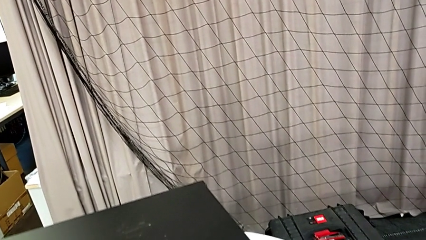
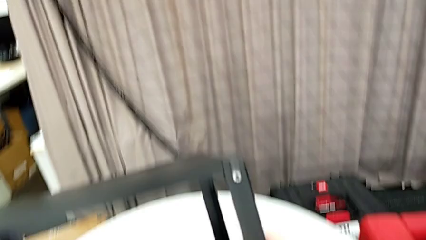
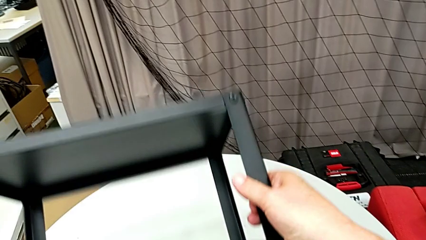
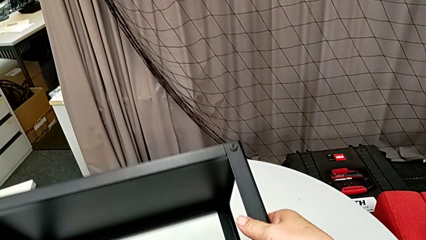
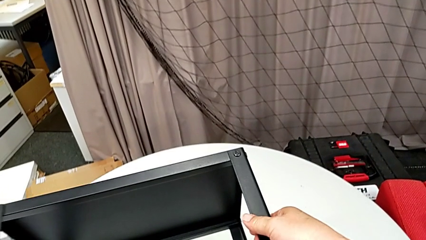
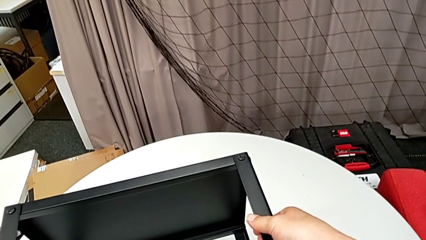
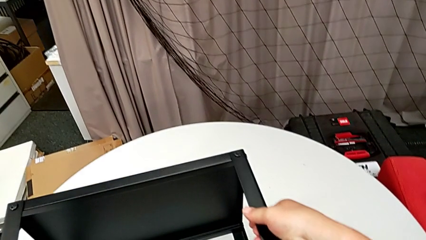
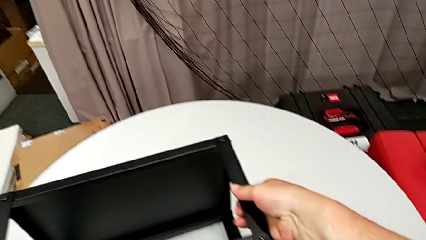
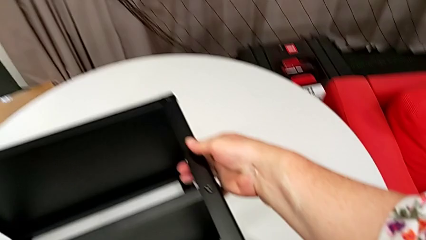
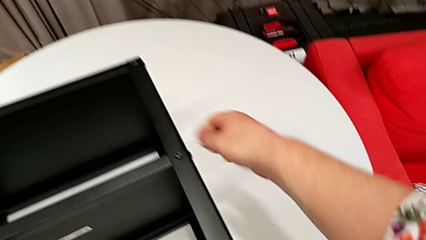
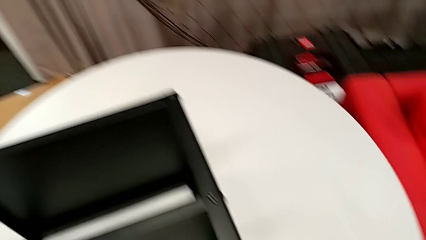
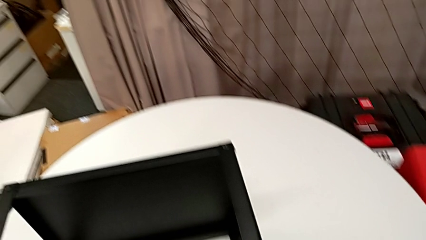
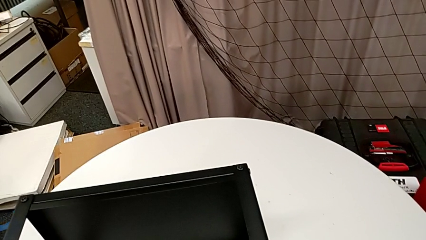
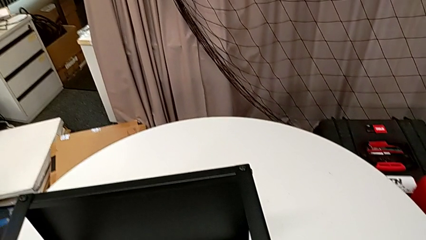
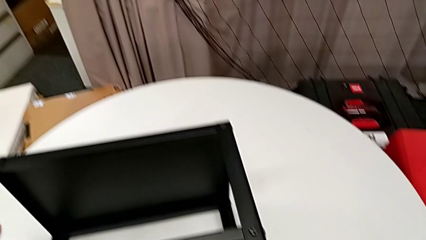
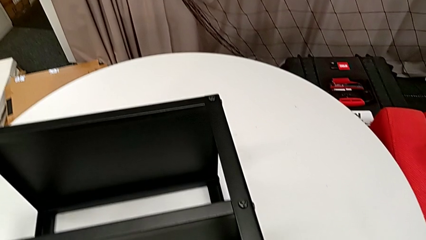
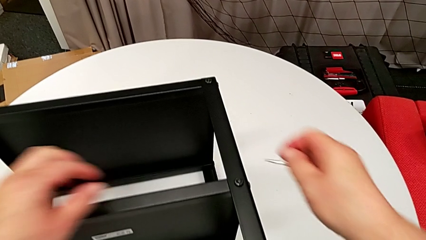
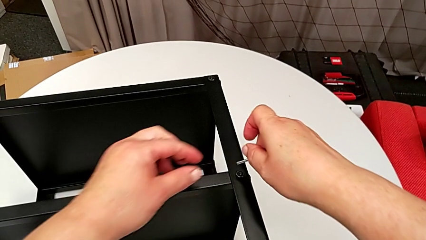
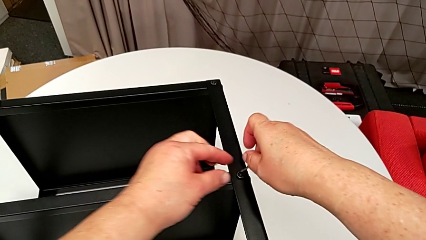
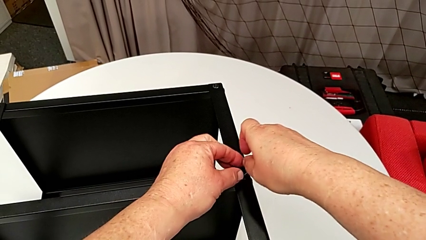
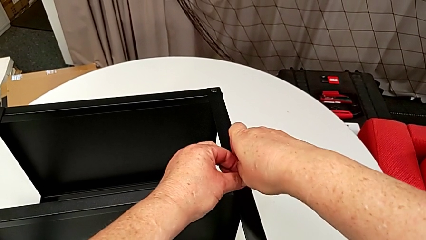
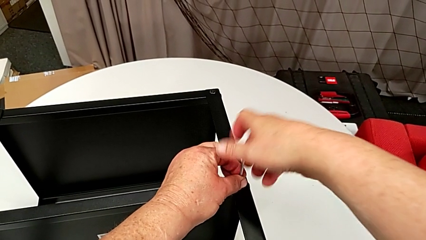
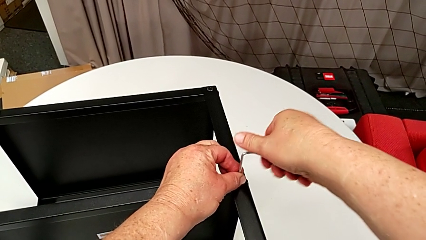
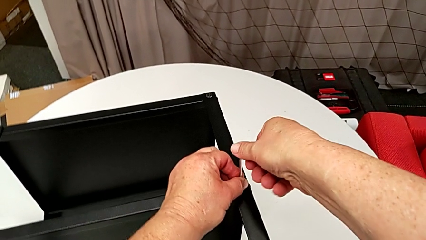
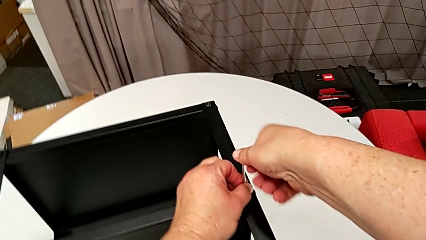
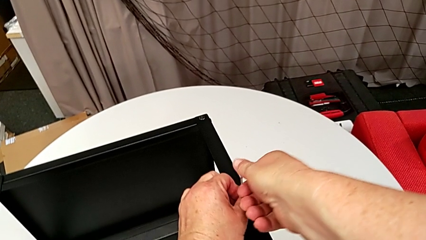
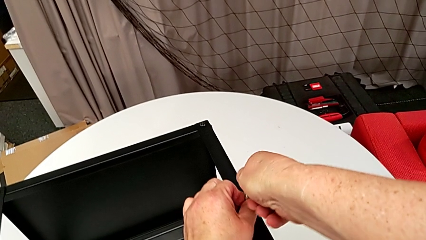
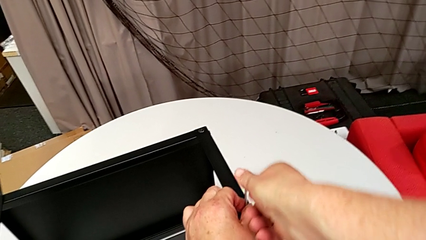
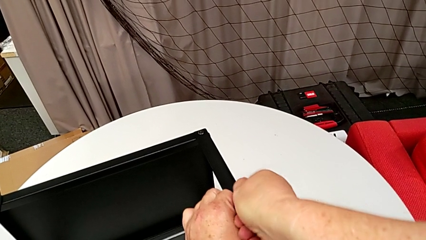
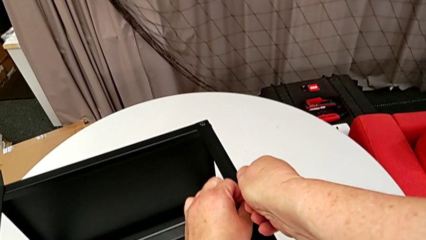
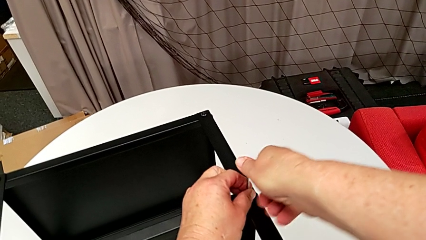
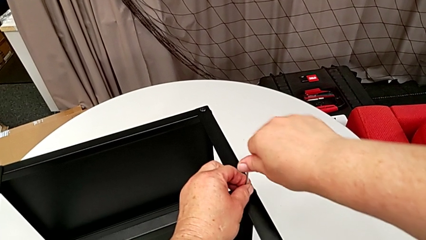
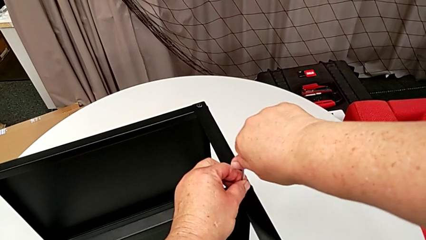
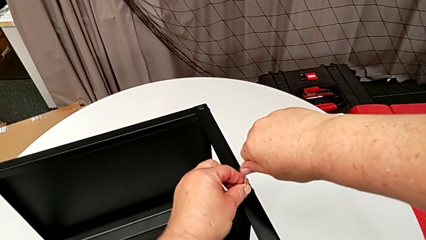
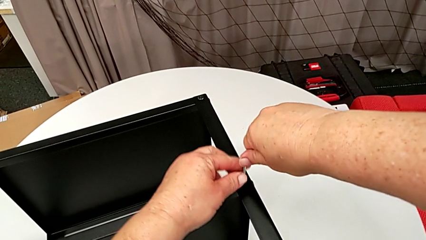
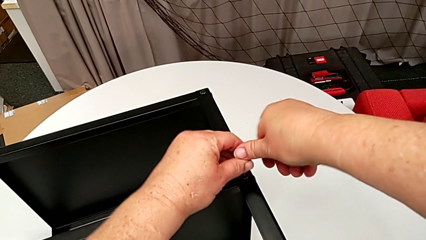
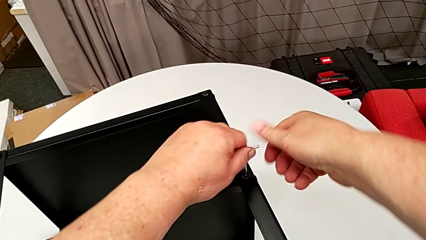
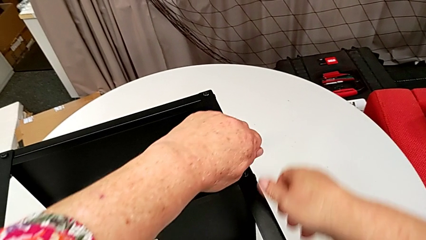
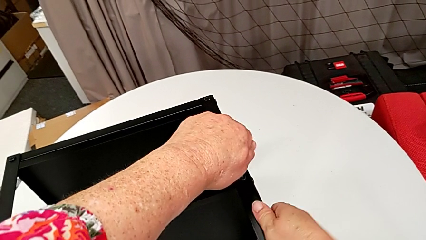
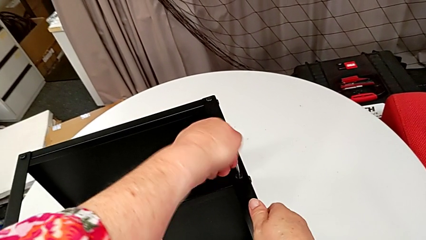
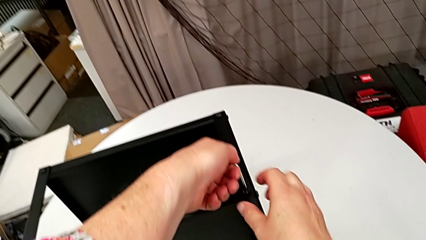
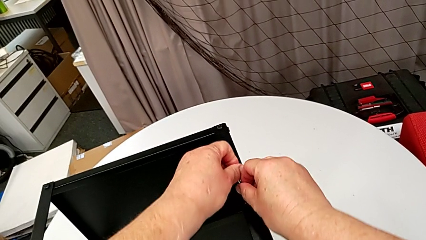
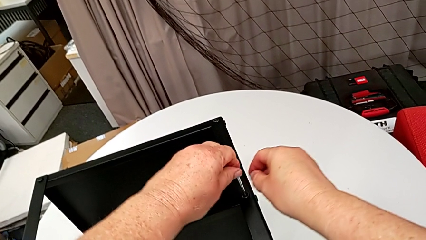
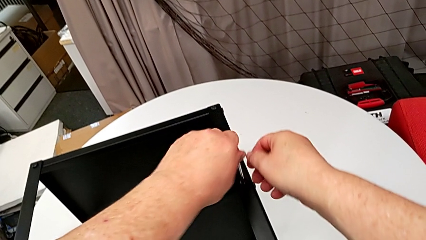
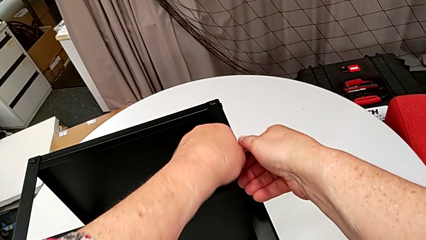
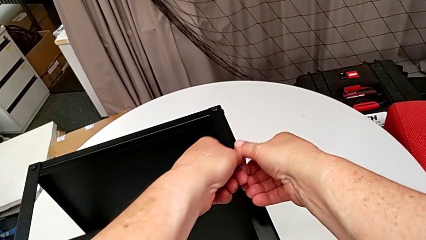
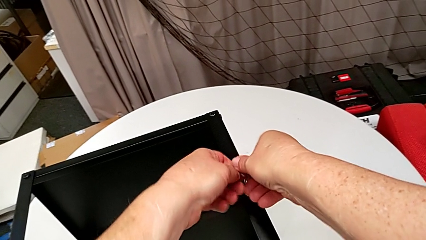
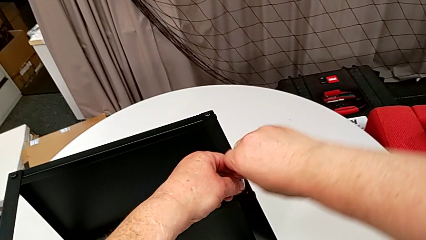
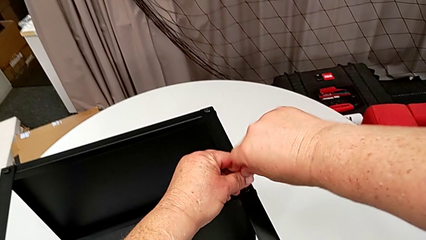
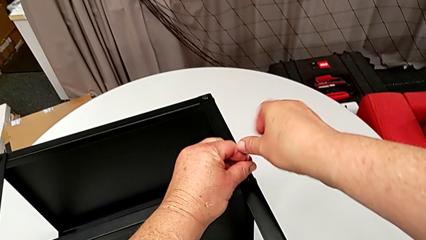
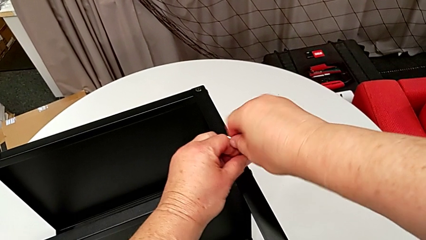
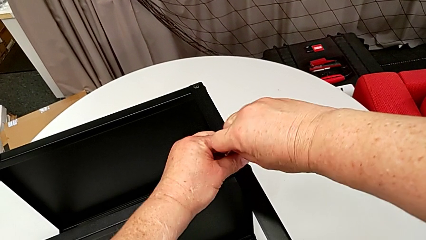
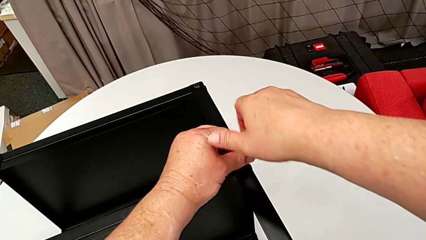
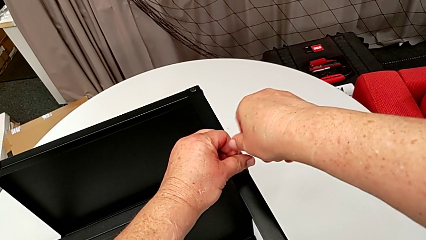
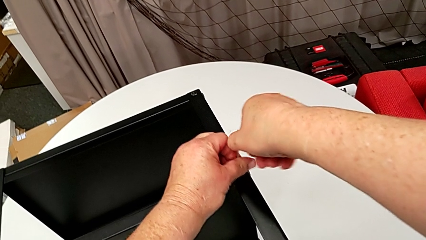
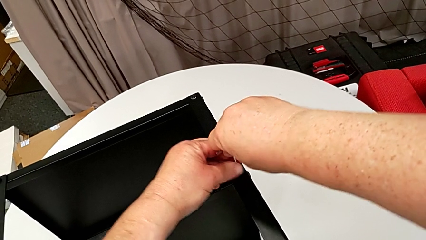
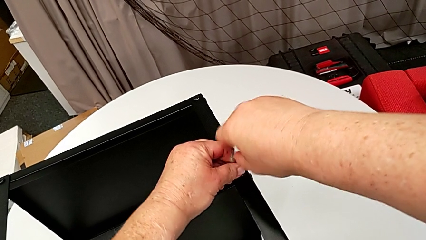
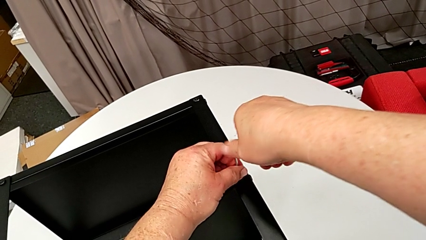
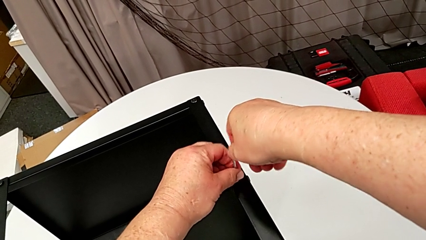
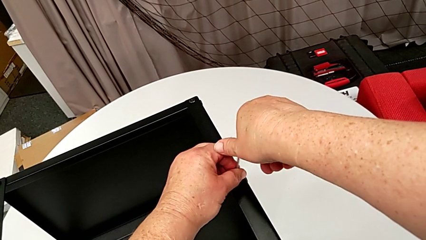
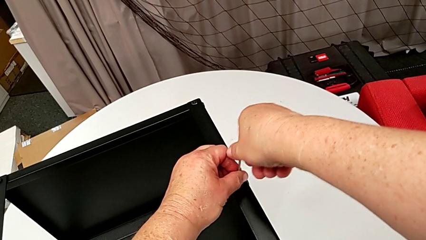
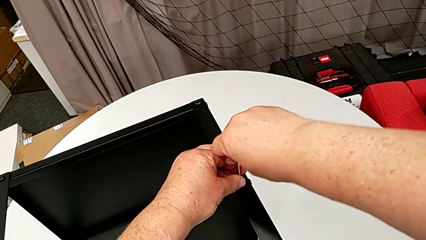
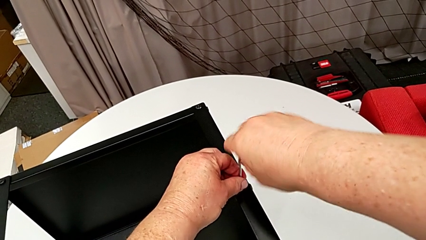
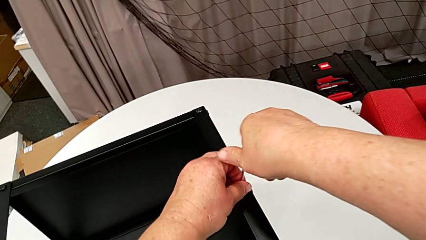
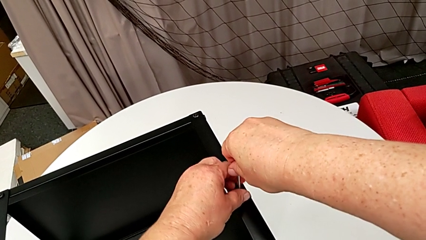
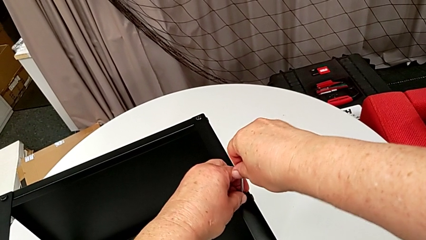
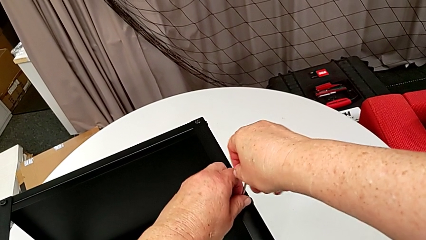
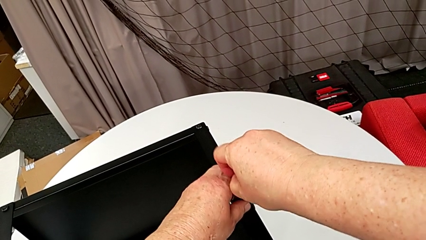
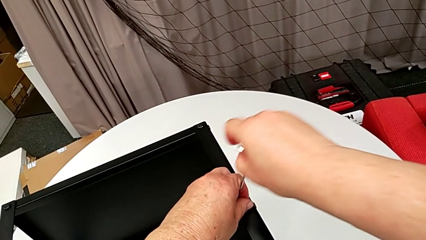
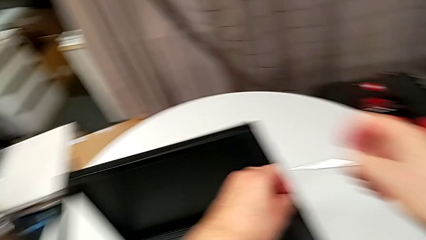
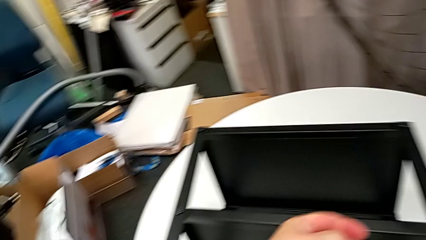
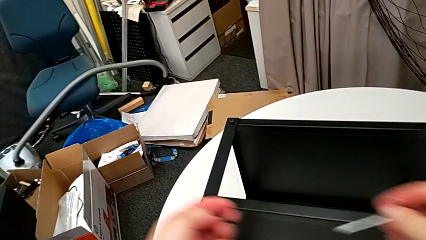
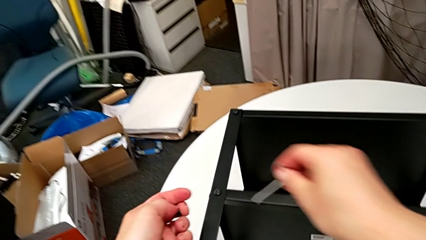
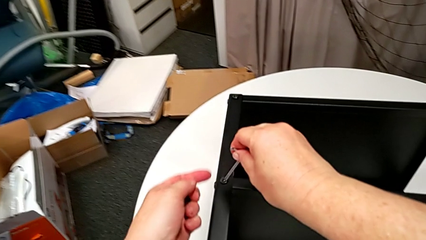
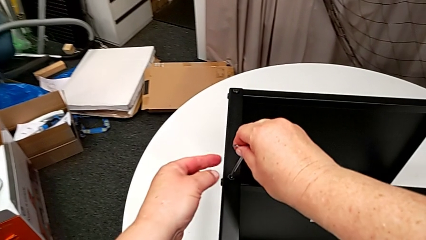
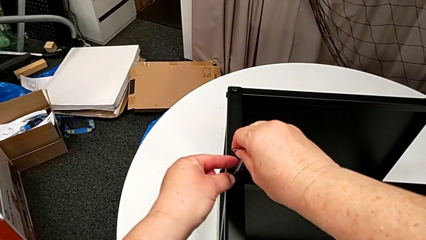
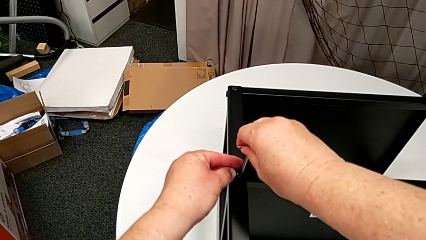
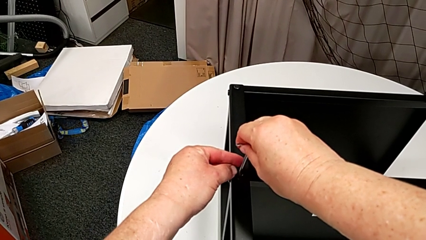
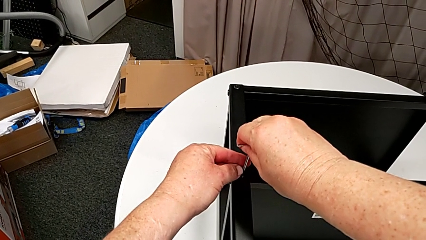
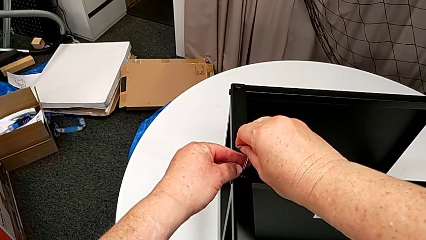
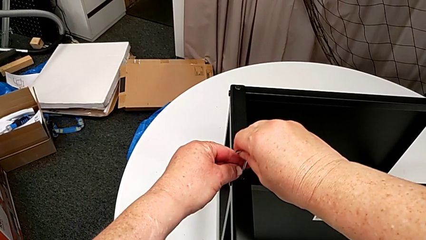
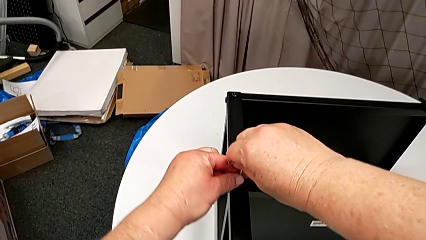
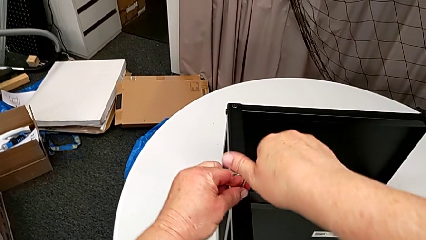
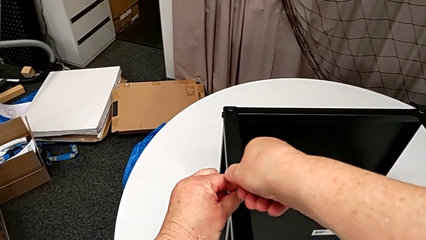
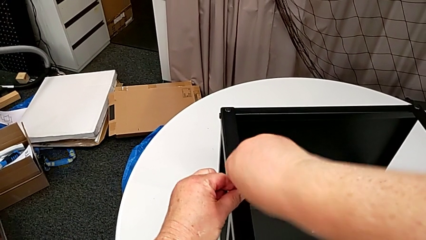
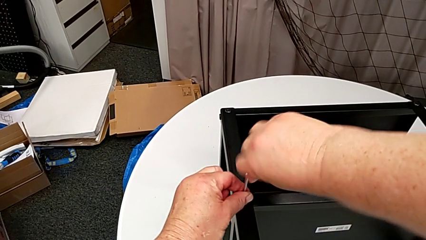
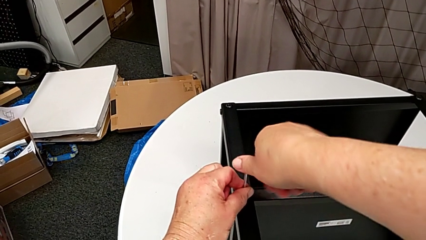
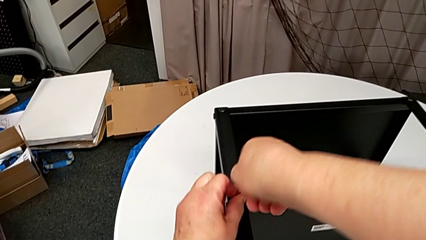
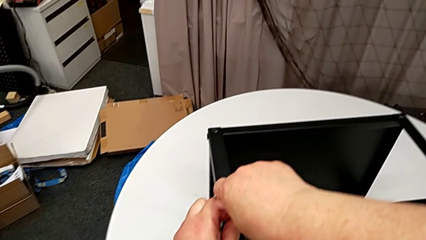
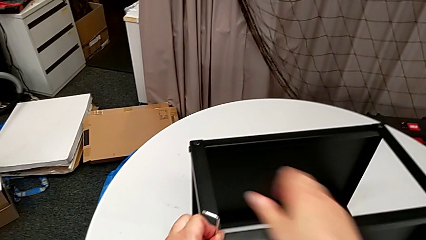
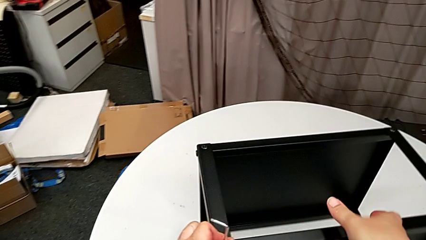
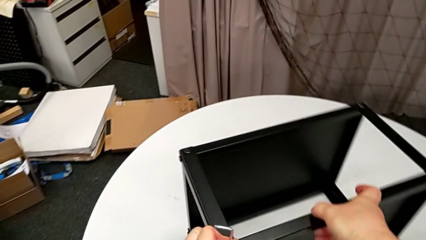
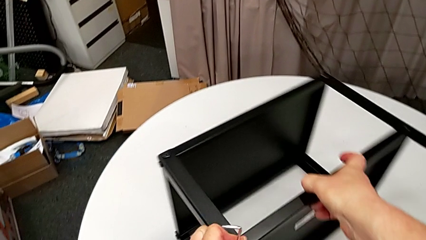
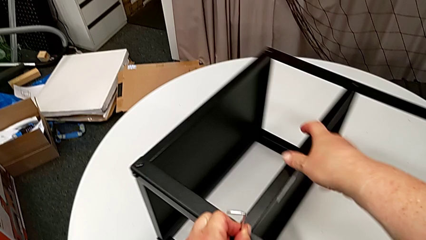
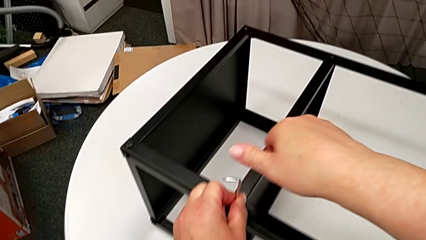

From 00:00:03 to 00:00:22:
The camera wearer is disassembling the plate of the table. They rotate the nightstand, grab the Allen wrench, insert it, unscrew the hex socket head, withdraw the Allen wrench, disassemble the hex socket head, insert the Allen wrench, unscrew the hex socket head with the left hand and slide the nightstand with the right hand.
